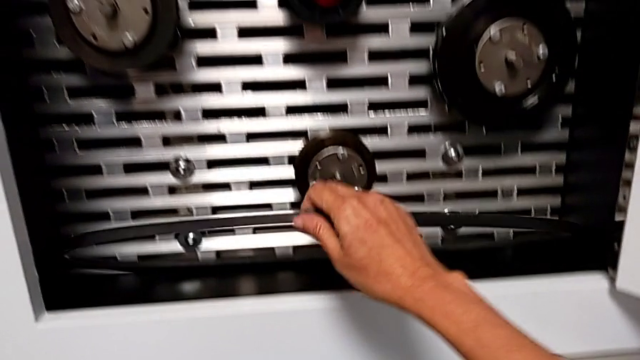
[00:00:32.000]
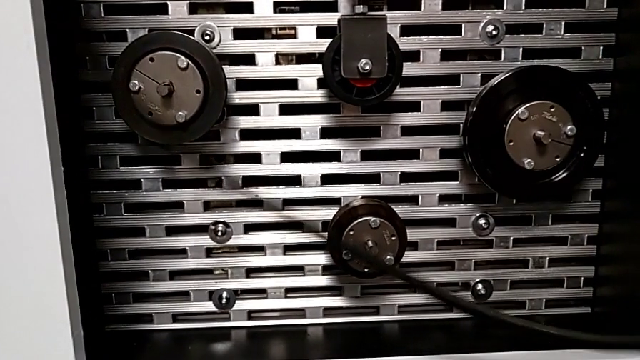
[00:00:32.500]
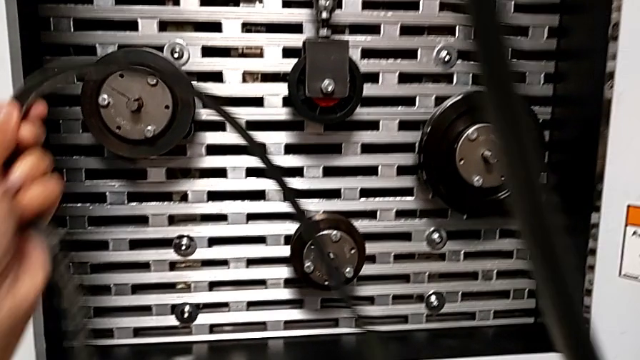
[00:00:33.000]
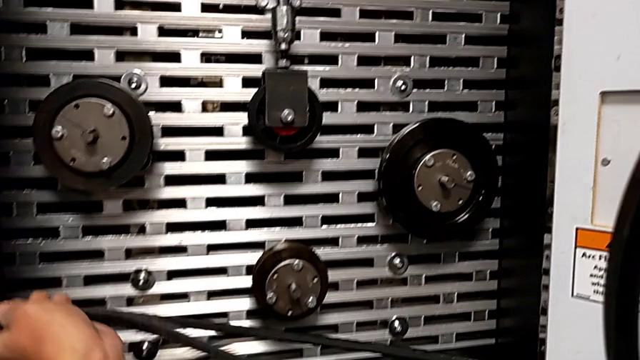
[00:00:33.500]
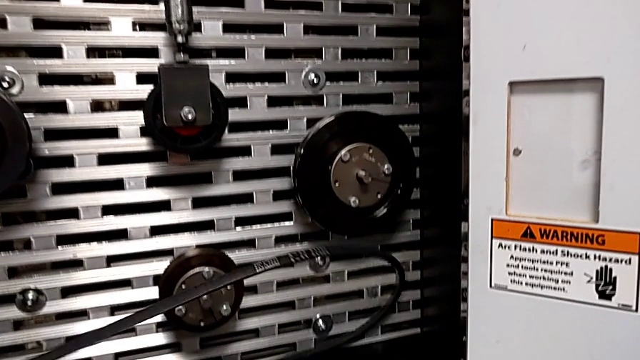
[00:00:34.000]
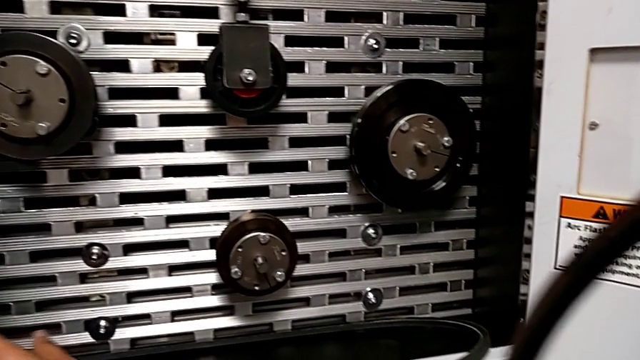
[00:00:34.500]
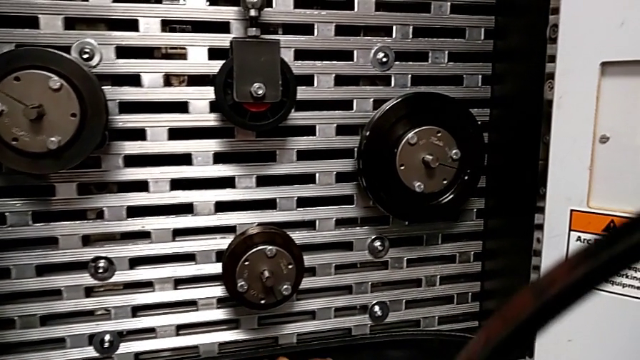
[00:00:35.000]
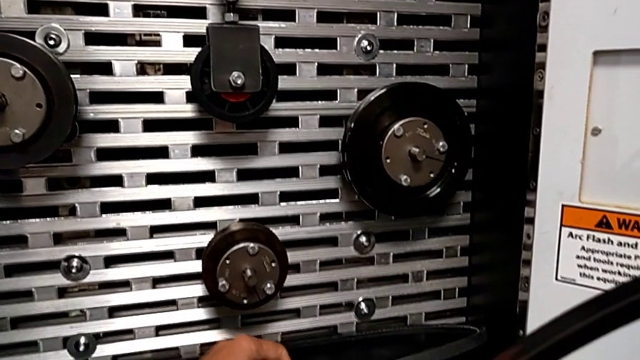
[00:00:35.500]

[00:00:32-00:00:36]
The camera wearer is discarding the belt. They keep grabbing the replacement belt with the right hand and place the belt with the left hand.

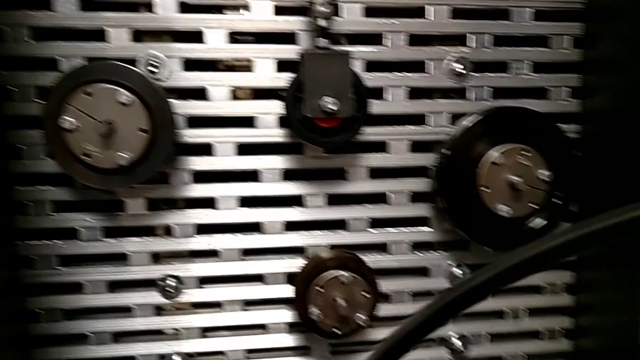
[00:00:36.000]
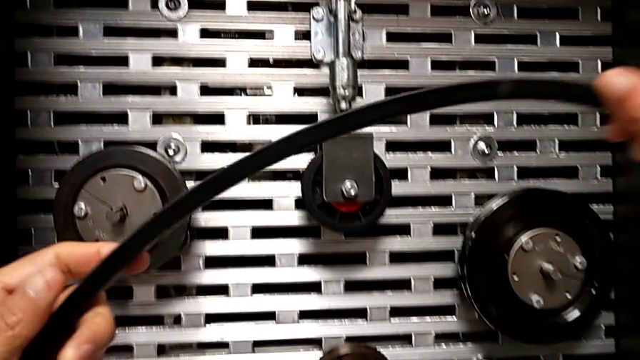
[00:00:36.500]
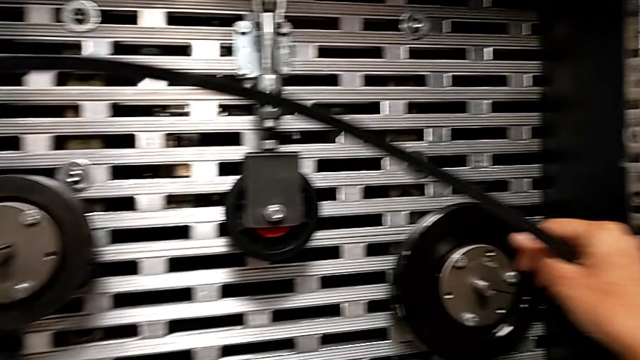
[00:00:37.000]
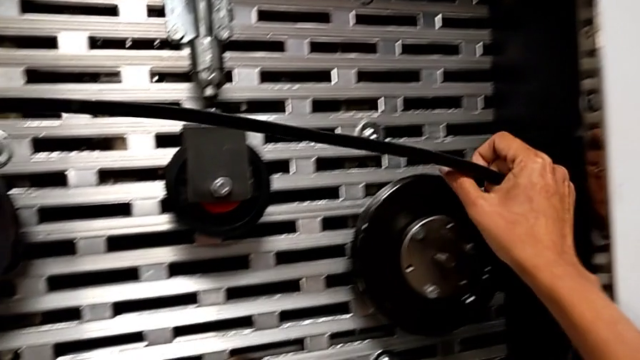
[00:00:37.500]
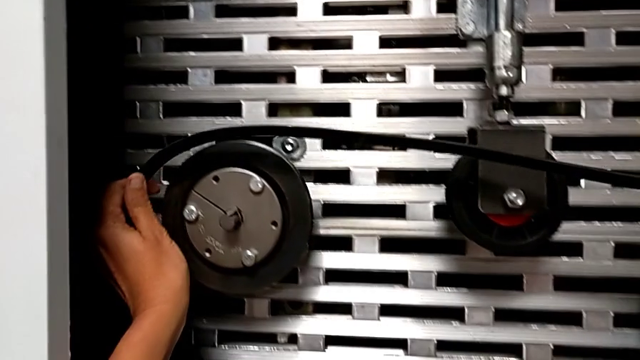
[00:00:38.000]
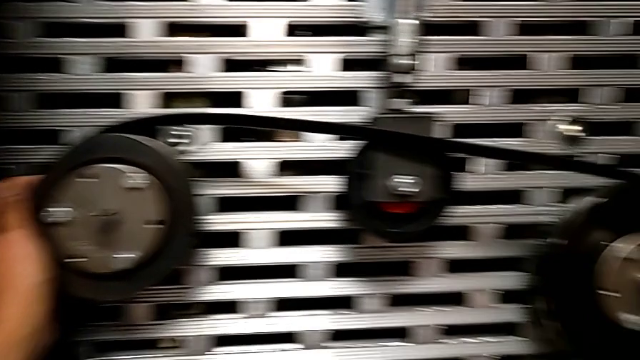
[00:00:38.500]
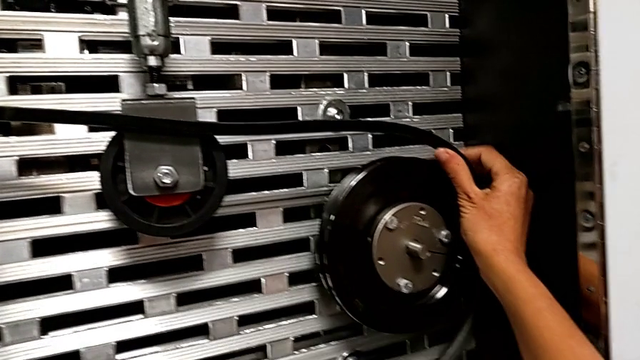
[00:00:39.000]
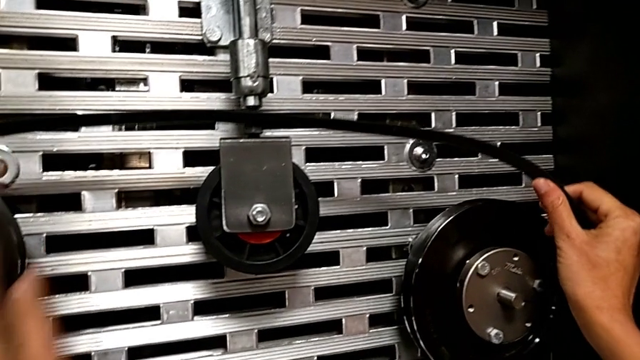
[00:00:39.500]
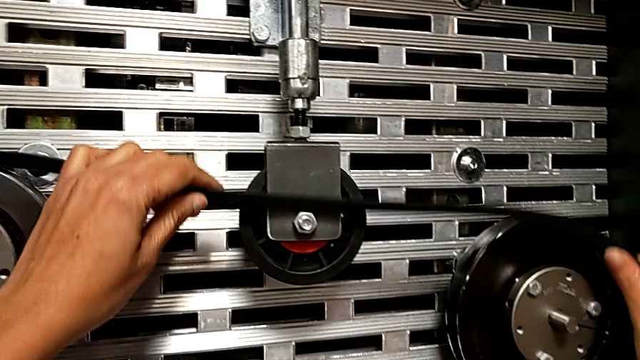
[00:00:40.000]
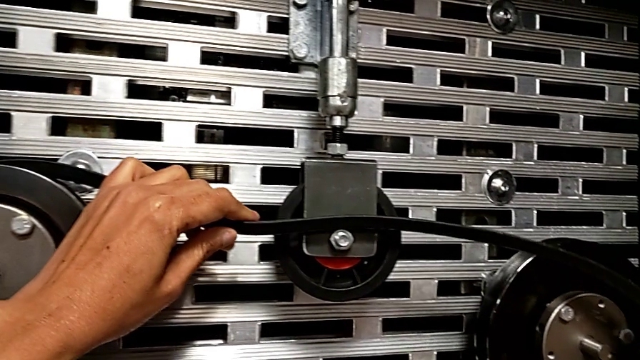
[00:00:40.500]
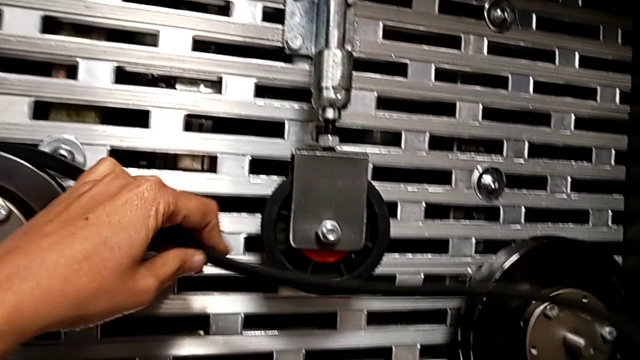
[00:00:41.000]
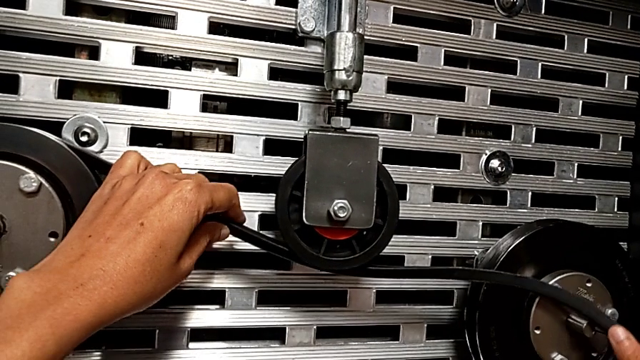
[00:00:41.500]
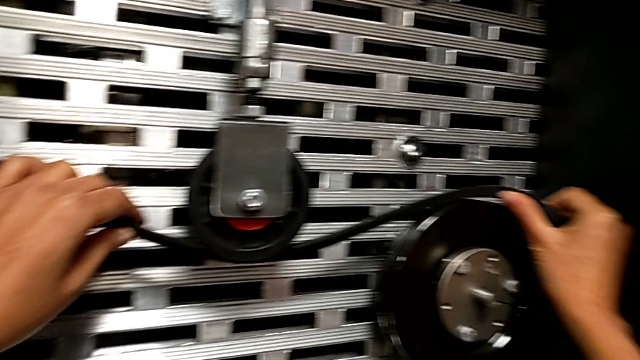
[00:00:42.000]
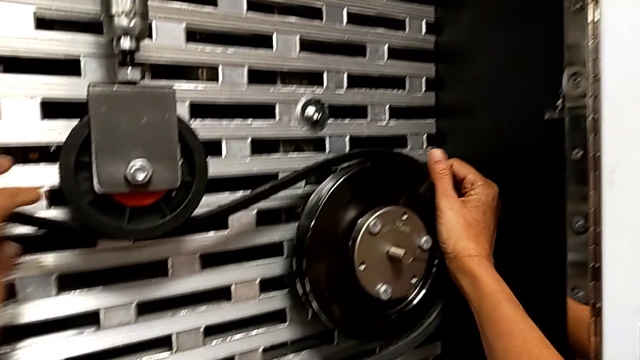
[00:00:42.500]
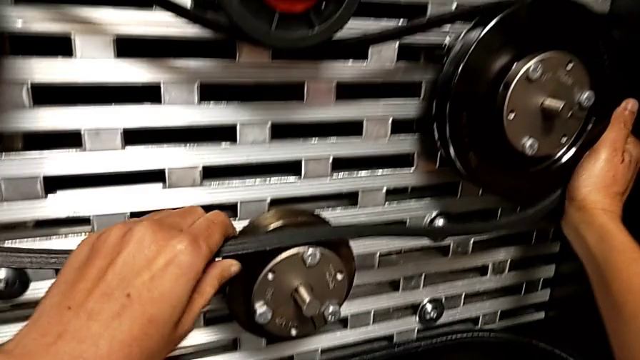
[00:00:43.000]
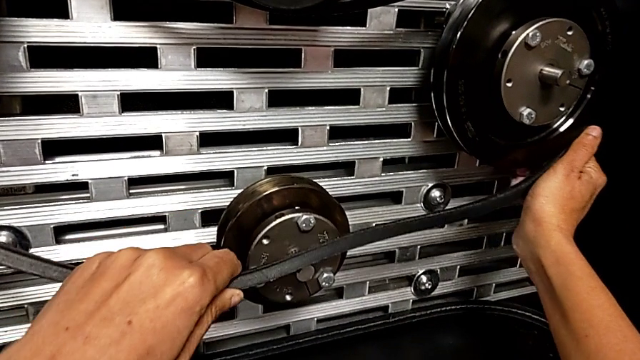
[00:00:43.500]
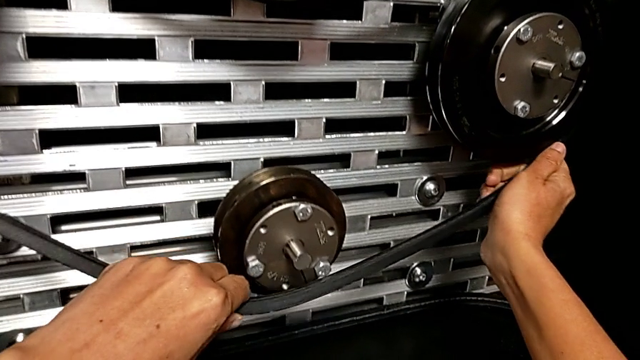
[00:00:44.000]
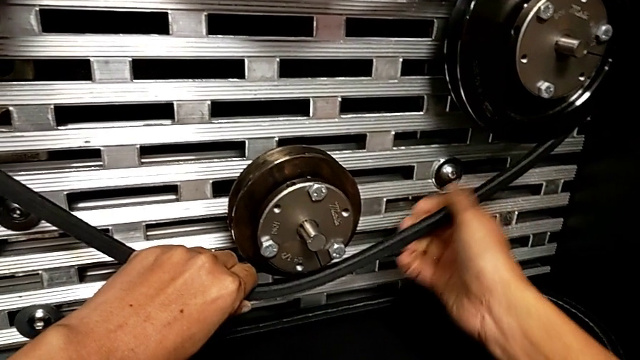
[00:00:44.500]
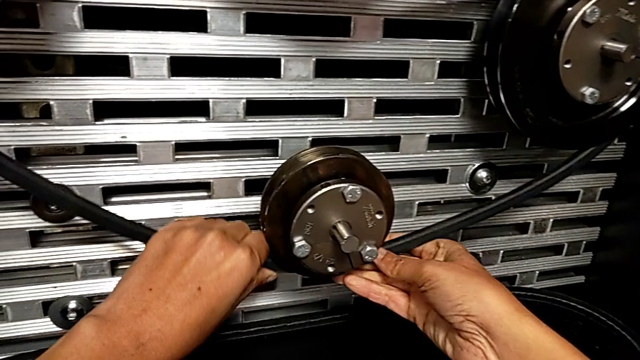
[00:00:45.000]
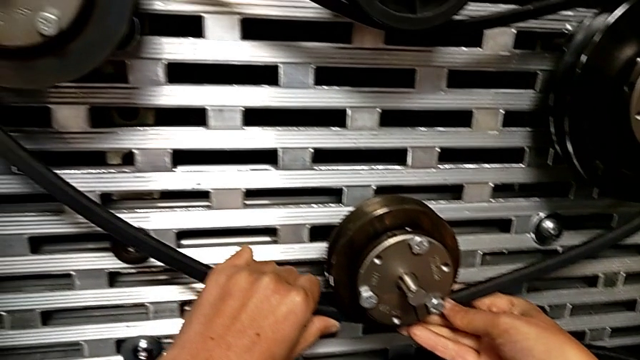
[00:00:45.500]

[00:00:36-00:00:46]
The camera wearer assembles the new belt. They assemble the replacement belt.

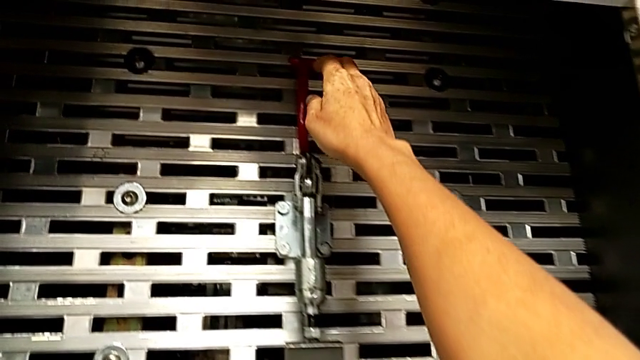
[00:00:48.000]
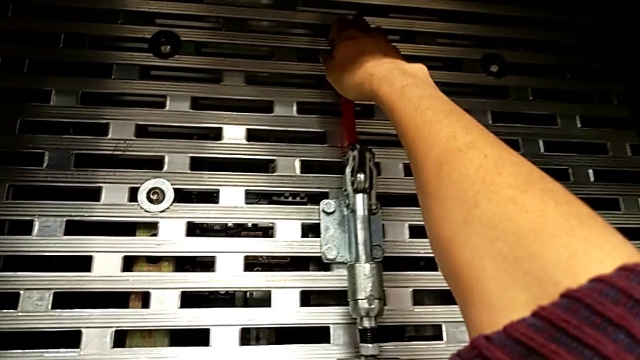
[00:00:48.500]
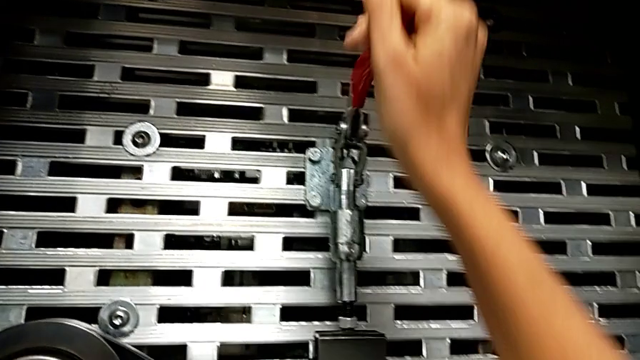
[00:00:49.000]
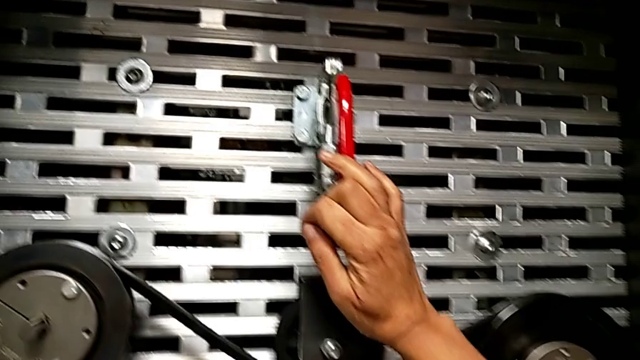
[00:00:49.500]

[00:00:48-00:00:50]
The camera wearer pulls down the red lever. They push the red lever.

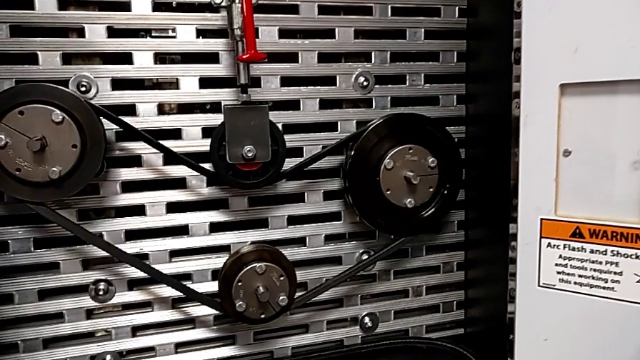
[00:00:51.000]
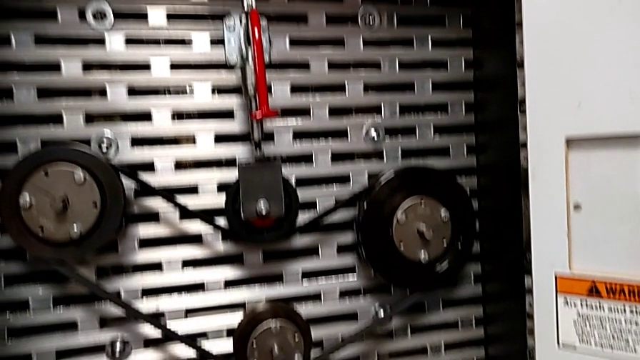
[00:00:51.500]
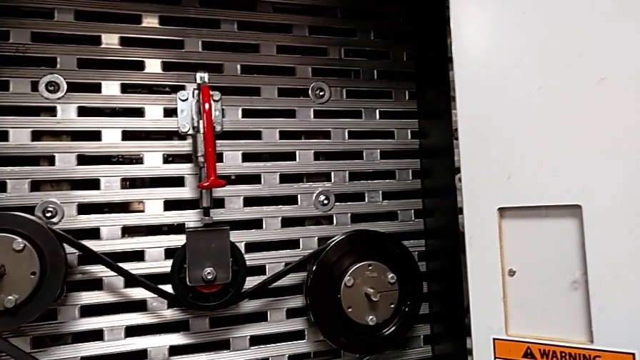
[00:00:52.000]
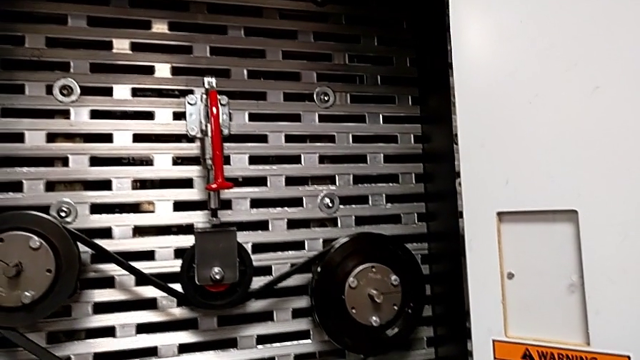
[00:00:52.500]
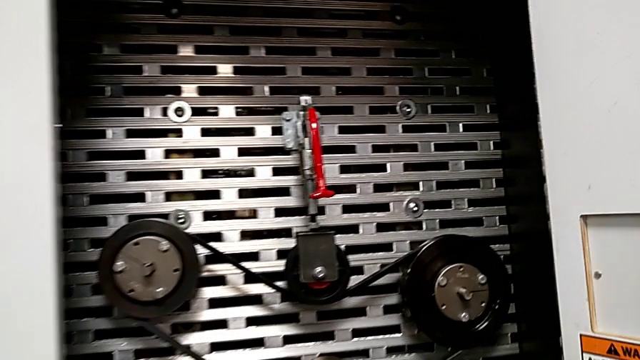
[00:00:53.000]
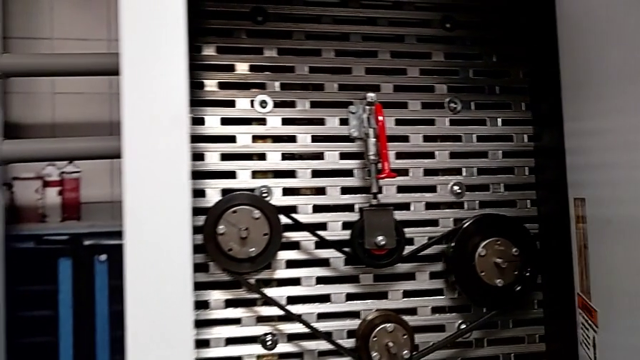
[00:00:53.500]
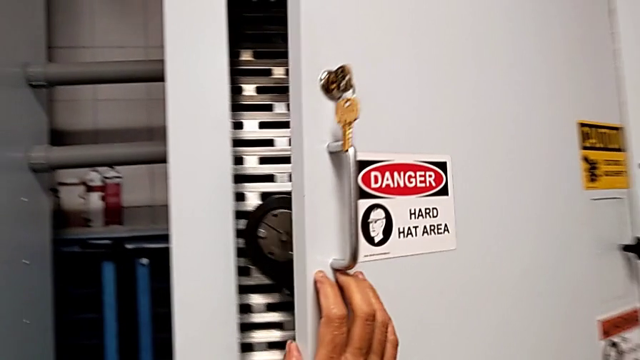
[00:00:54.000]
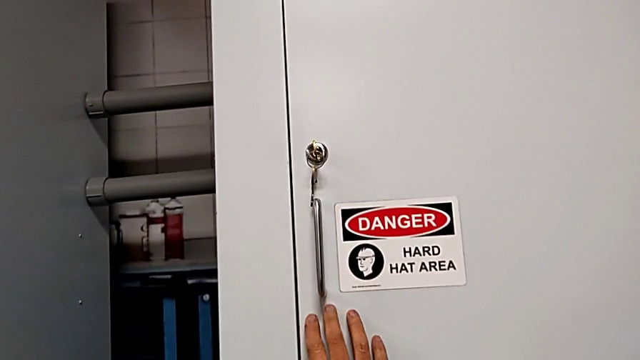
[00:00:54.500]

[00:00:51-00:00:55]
The camera wearer closes the front panel door. They close the front panel door.
